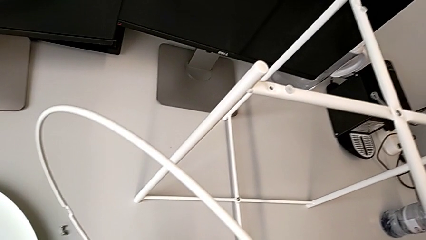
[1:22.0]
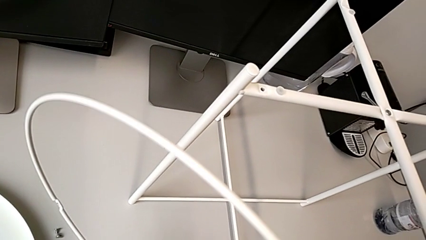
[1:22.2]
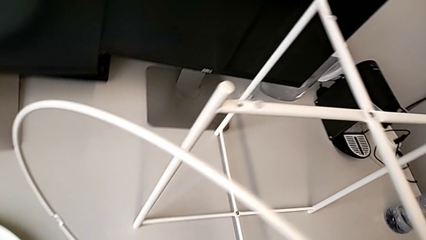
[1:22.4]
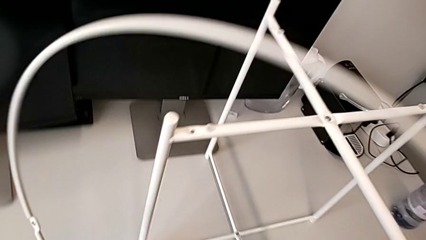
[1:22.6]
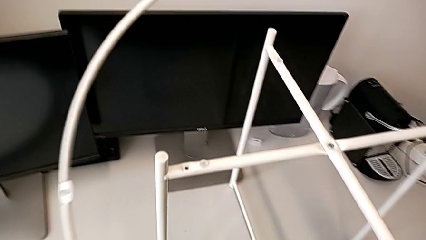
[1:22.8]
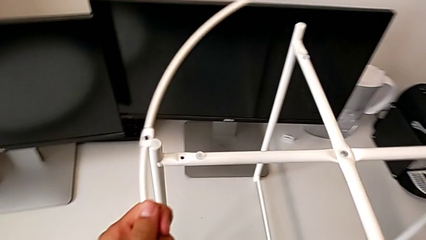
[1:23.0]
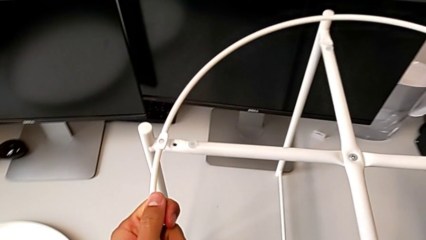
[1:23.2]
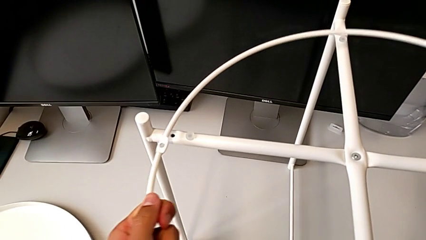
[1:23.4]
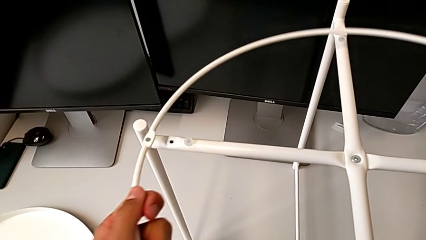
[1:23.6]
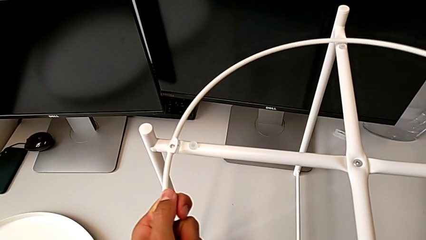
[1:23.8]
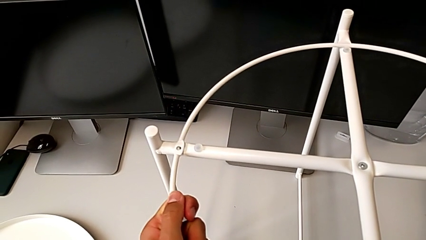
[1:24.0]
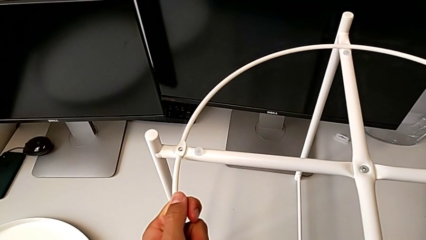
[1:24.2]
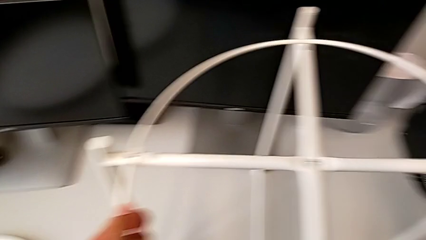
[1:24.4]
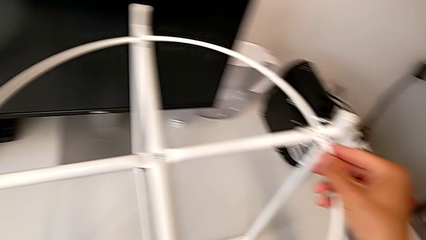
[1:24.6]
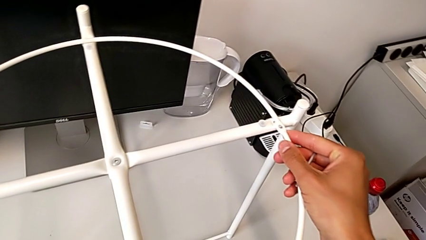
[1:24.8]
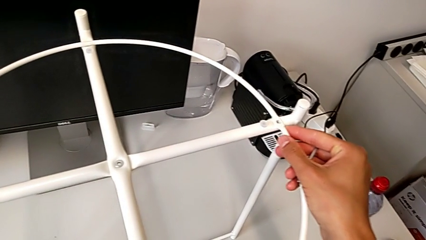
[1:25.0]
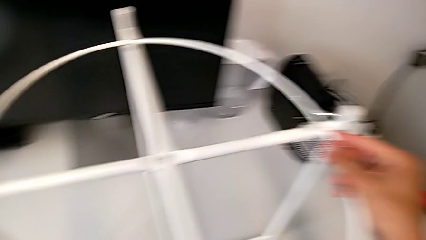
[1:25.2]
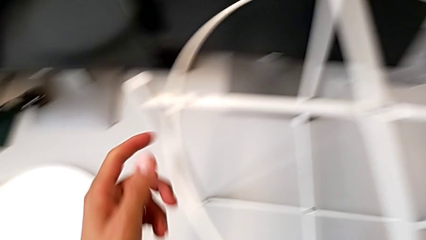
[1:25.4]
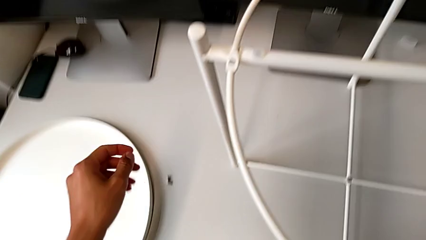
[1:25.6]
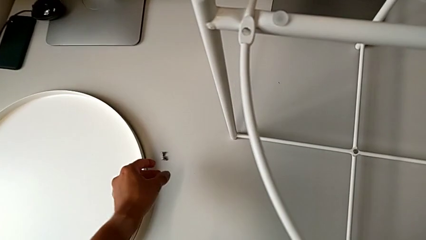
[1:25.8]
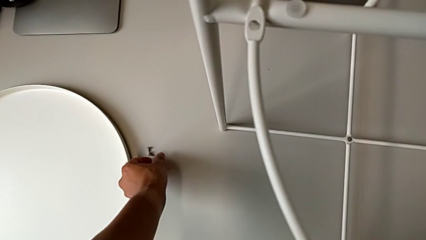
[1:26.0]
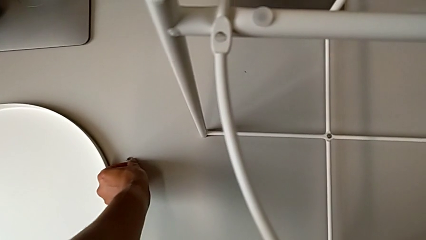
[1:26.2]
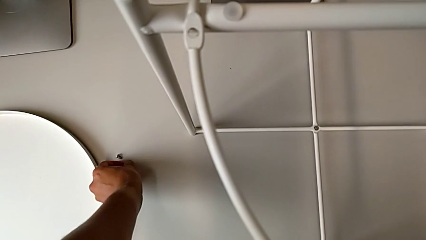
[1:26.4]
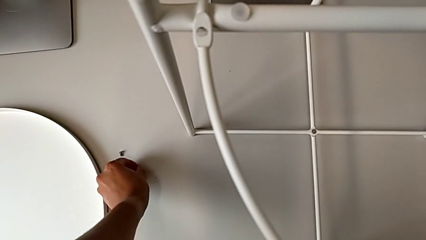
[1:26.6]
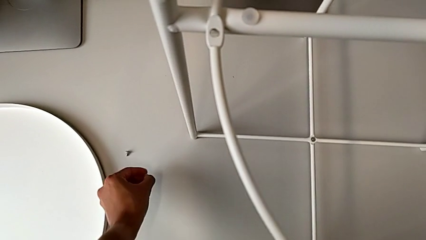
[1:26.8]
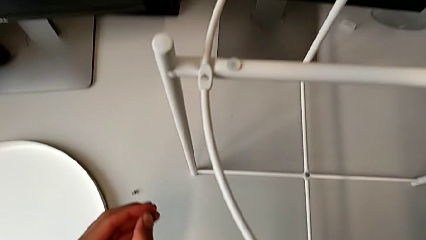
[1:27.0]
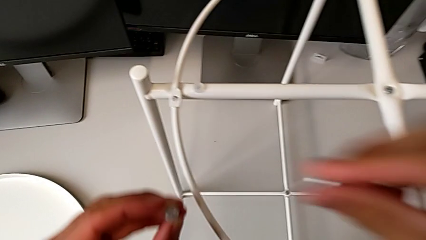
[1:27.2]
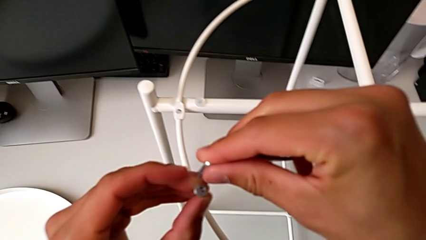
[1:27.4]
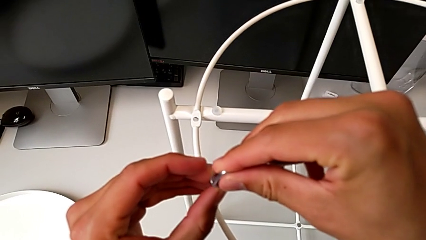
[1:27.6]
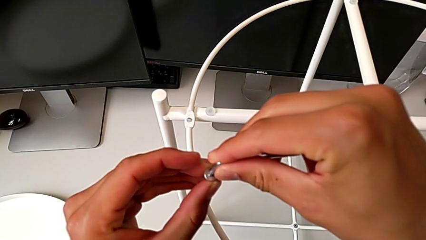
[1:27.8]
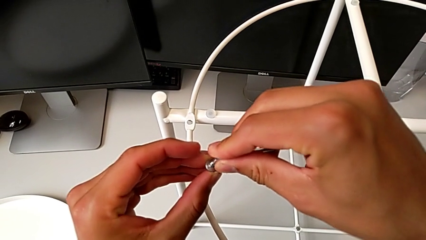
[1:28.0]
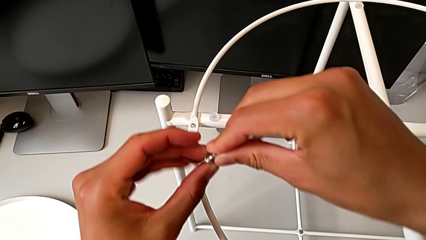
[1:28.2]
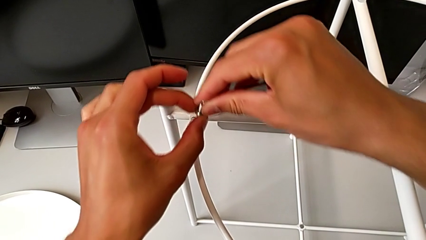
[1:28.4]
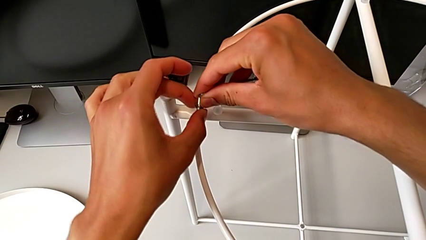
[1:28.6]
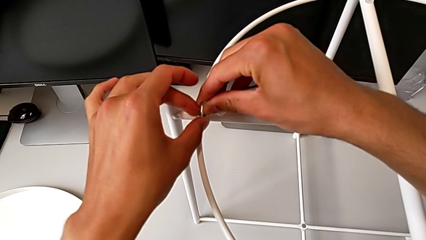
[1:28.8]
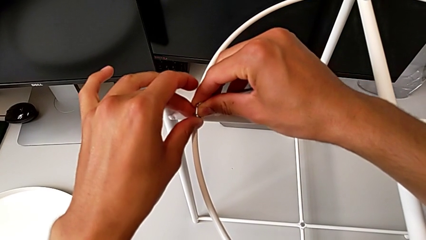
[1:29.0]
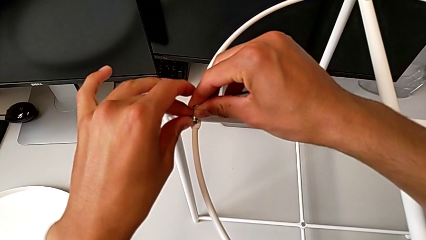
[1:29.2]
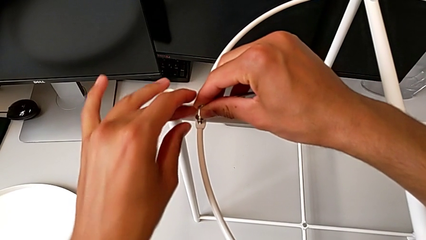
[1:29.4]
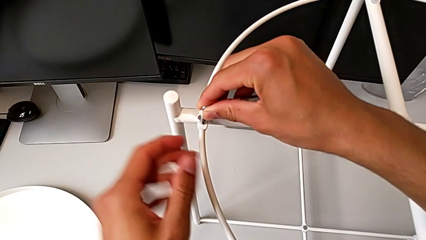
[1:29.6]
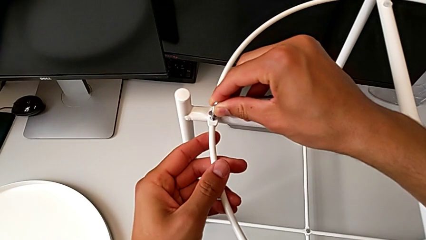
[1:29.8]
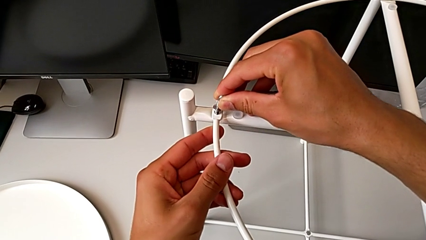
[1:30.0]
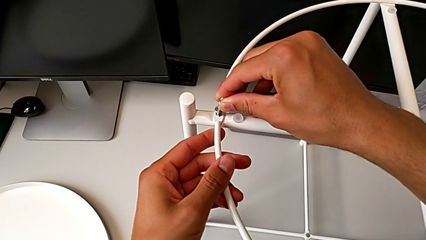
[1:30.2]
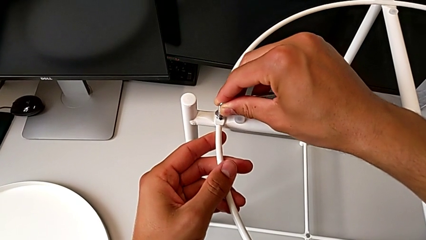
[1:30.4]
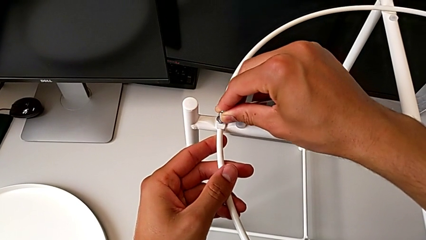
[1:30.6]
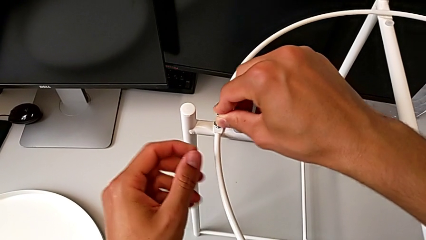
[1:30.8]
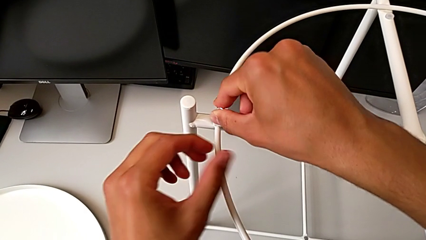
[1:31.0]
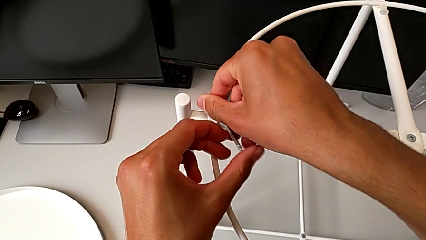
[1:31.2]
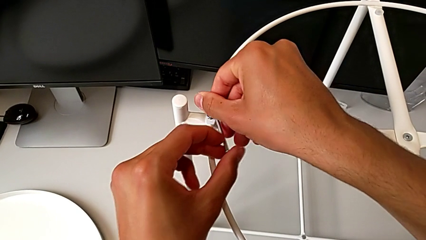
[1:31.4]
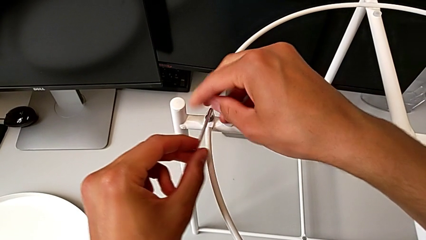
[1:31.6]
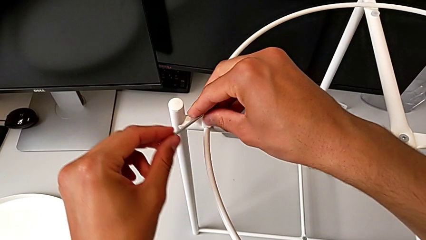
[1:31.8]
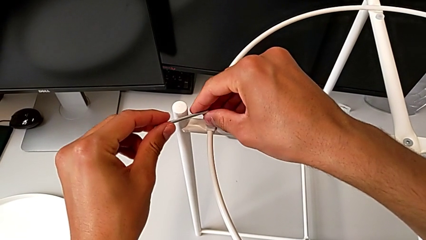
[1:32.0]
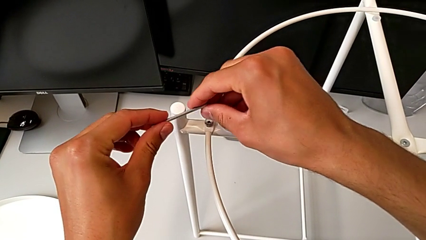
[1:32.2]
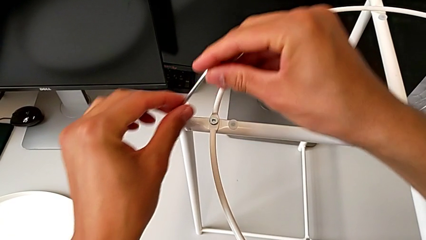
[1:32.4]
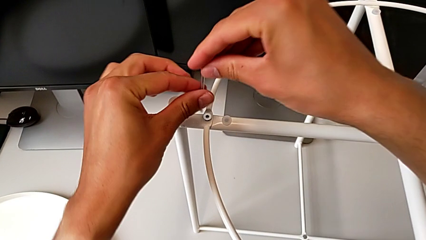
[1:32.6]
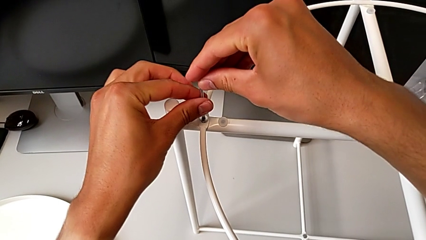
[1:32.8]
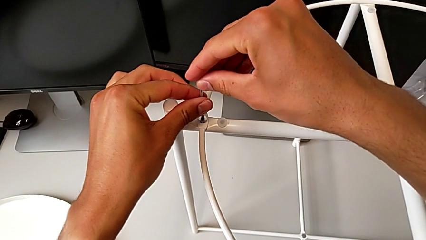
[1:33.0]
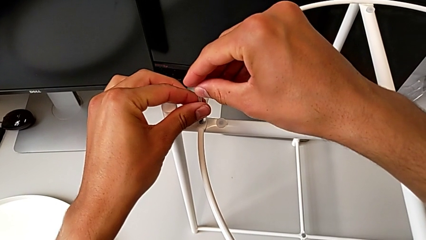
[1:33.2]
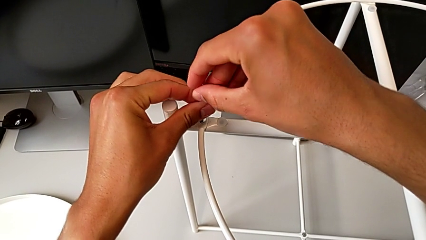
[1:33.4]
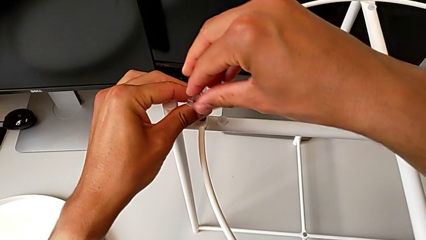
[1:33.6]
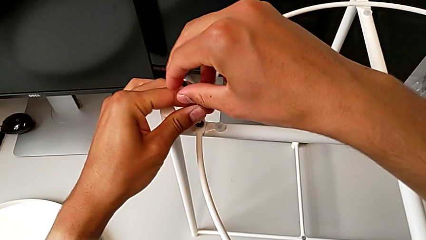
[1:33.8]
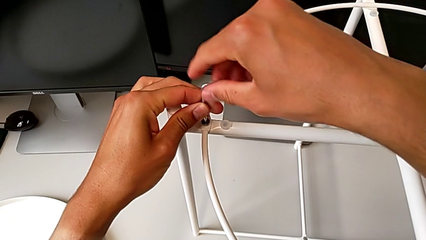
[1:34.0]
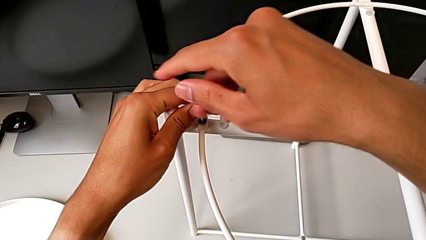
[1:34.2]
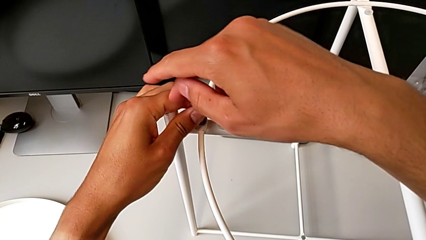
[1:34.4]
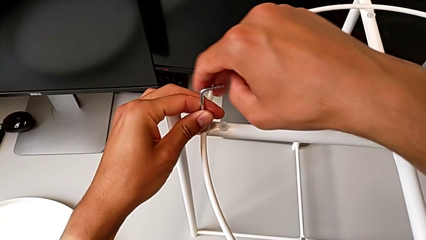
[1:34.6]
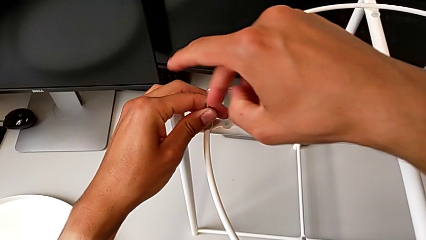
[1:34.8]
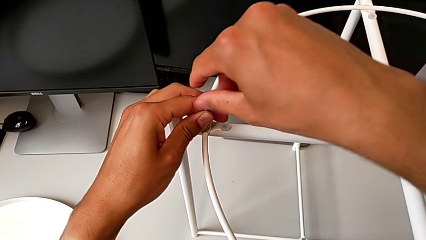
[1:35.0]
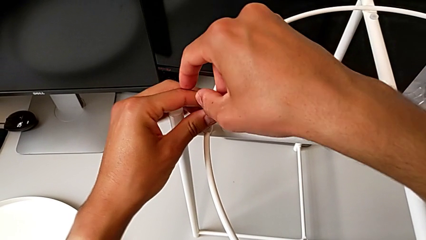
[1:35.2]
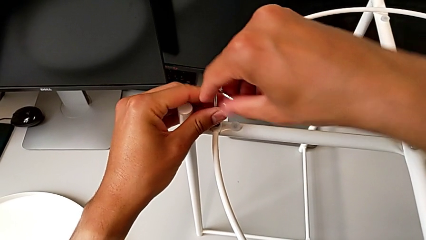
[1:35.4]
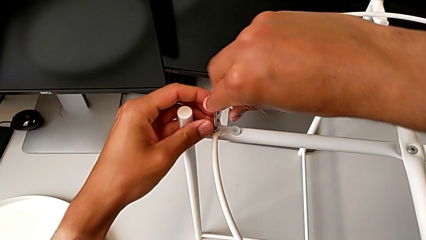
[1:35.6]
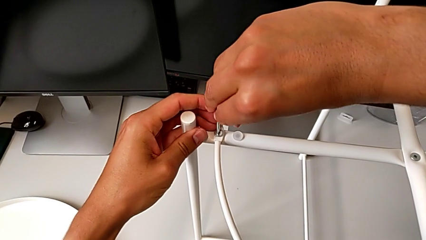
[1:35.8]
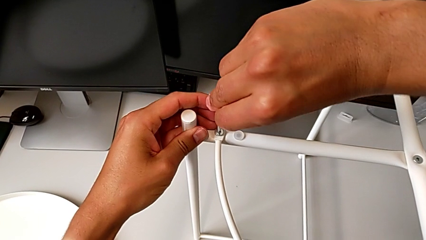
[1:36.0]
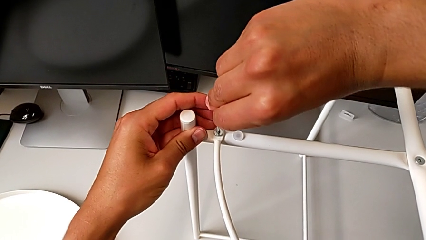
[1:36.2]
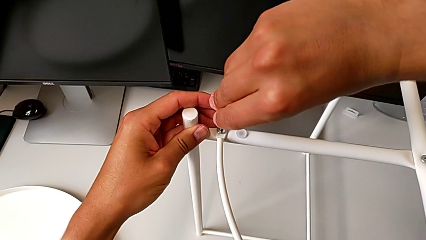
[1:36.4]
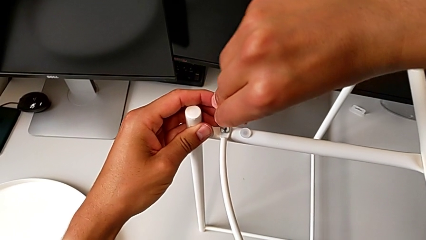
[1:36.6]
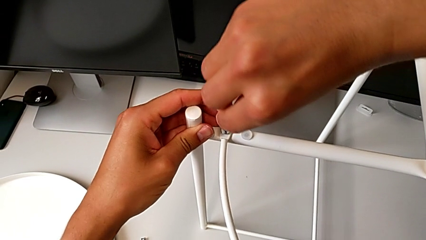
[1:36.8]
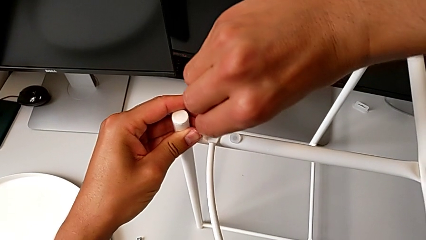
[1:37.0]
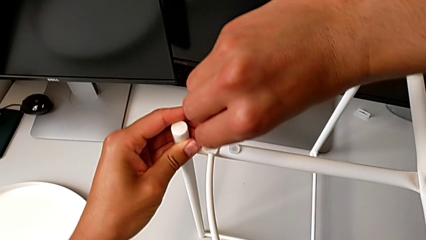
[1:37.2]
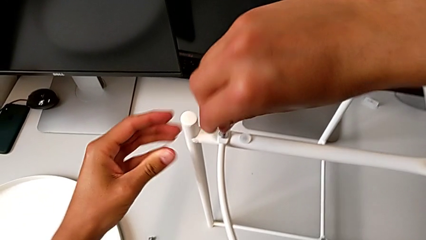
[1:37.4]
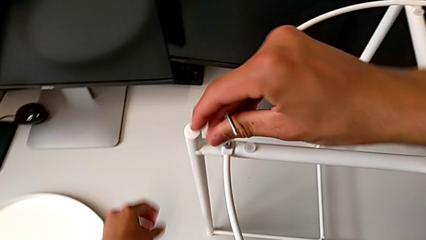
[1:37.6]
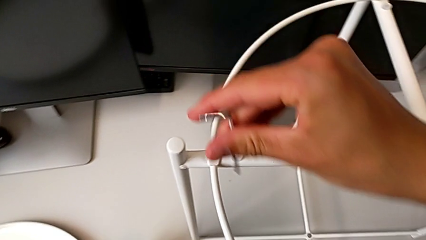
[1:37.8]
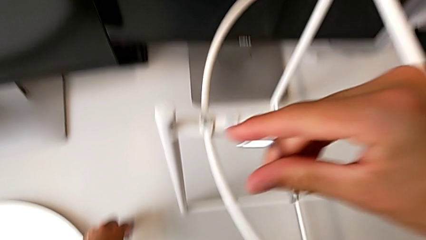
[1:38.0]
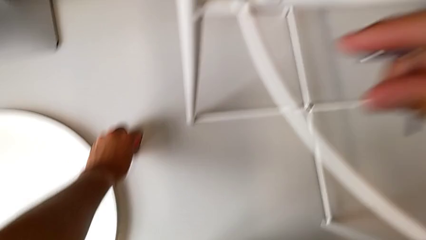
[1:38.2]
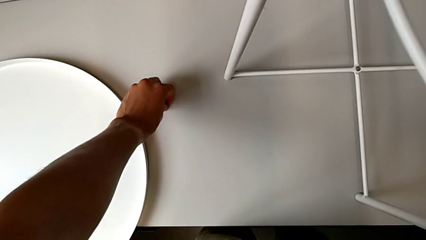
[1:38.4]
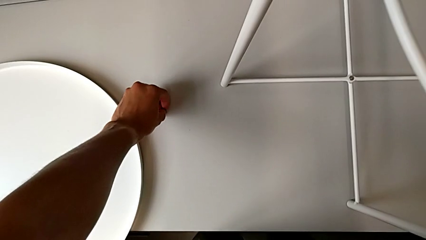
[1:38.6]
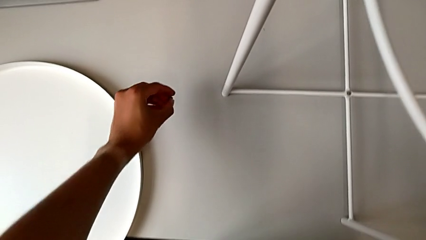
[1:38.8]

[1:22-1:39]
The camera wearer is placing the circle on the table. They wrongly lift the tray, align the circle, grab the hex socket head, insert the Allen wrench, insert the hex socket head and screw the hex socket head twice. They withdraw the Allen wrench with the right hand and grab the hex socket head with the left hand.
